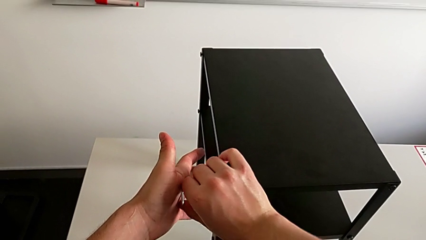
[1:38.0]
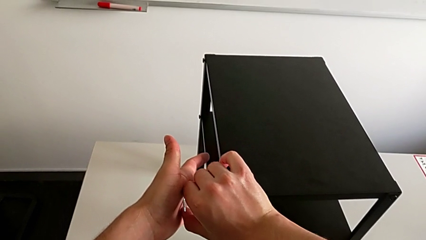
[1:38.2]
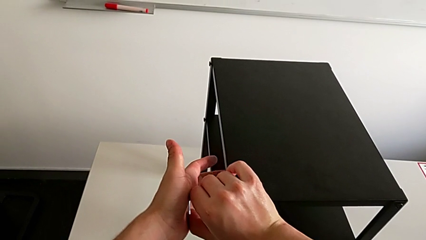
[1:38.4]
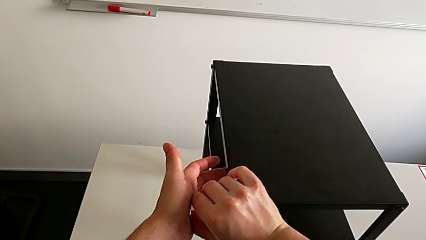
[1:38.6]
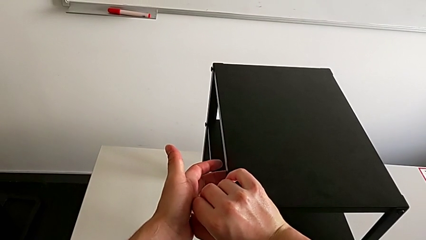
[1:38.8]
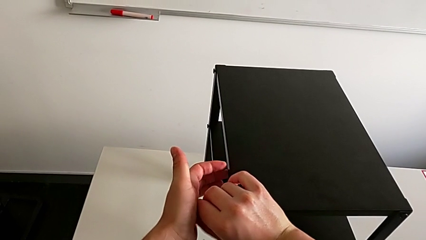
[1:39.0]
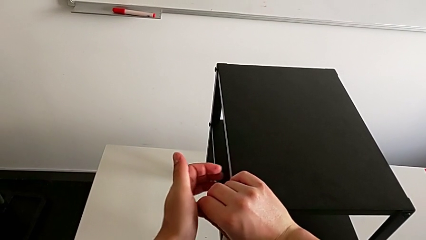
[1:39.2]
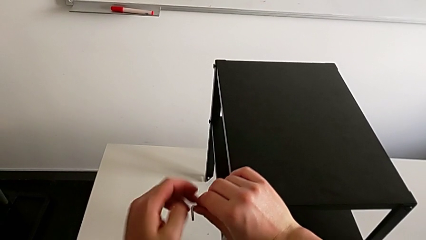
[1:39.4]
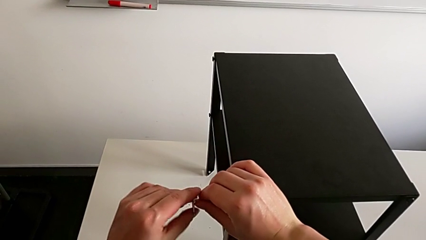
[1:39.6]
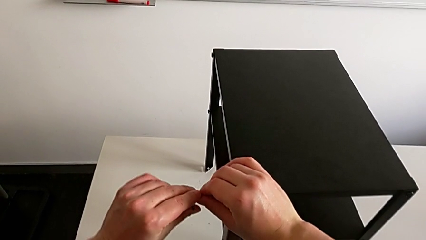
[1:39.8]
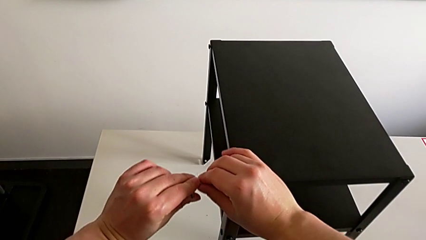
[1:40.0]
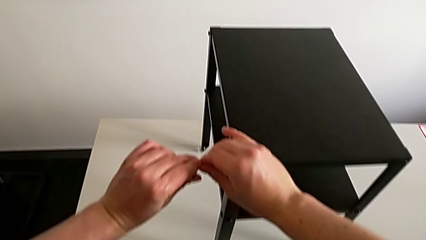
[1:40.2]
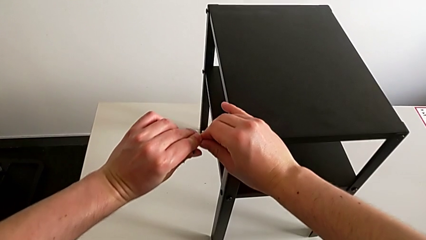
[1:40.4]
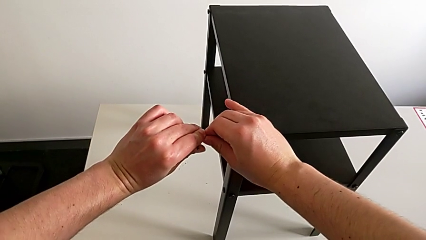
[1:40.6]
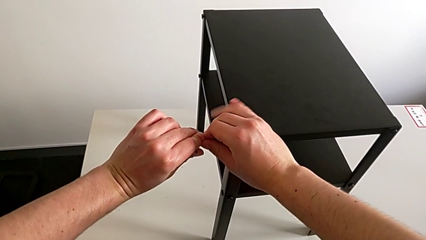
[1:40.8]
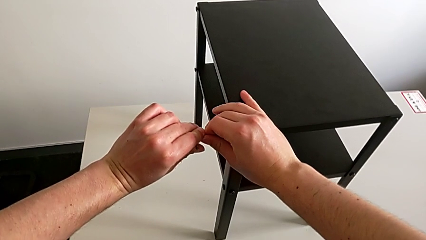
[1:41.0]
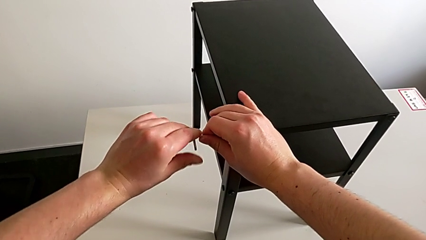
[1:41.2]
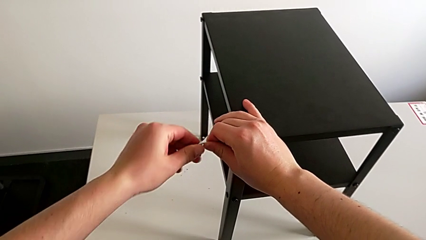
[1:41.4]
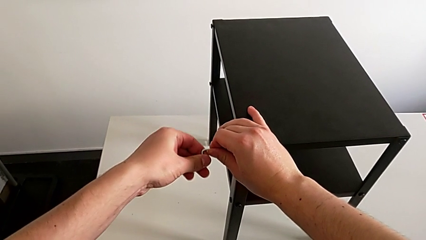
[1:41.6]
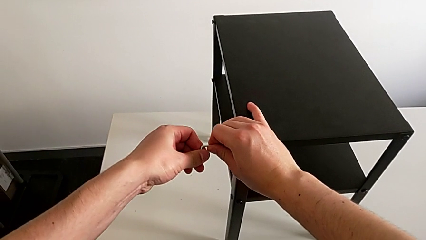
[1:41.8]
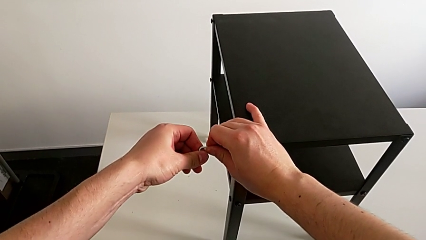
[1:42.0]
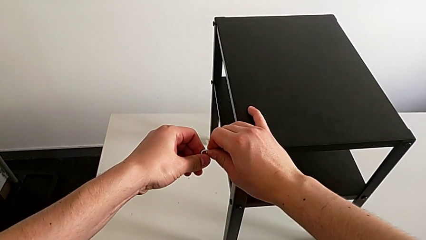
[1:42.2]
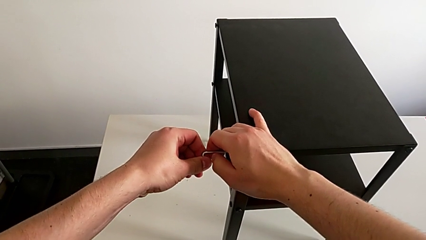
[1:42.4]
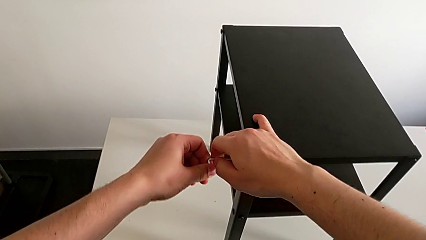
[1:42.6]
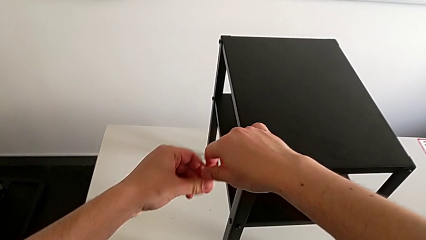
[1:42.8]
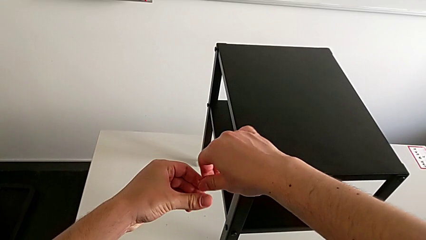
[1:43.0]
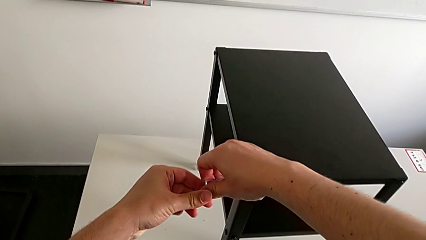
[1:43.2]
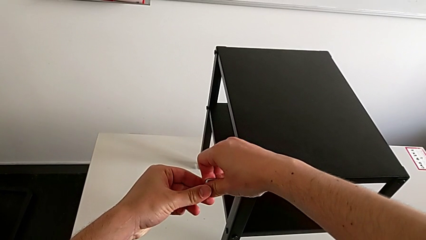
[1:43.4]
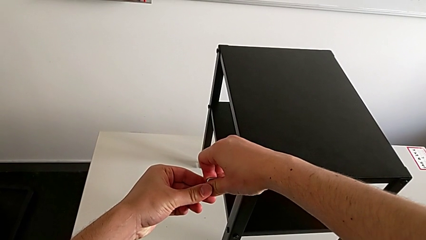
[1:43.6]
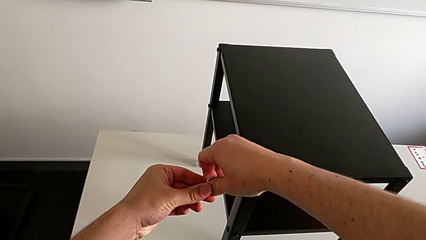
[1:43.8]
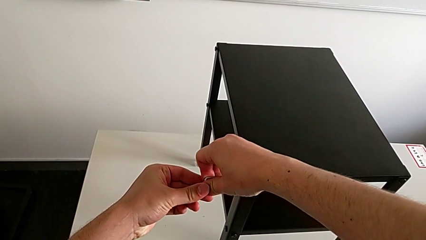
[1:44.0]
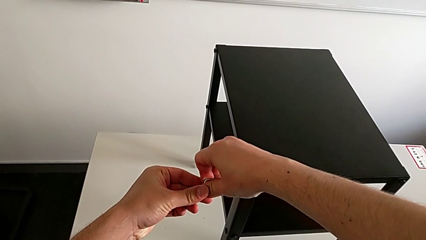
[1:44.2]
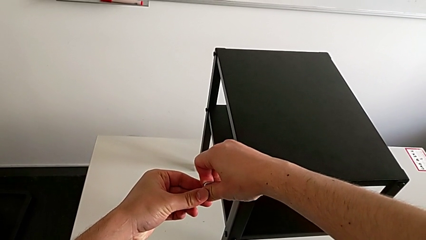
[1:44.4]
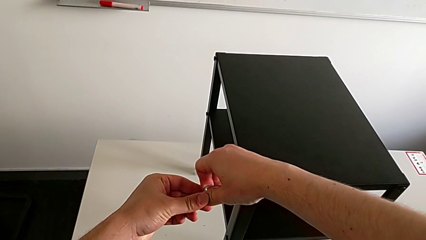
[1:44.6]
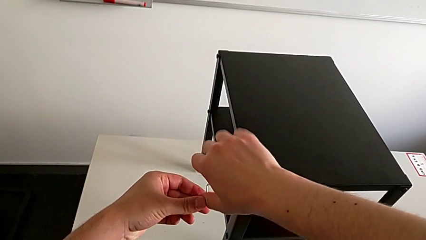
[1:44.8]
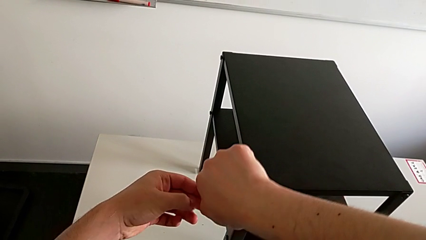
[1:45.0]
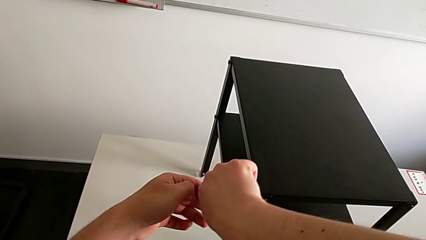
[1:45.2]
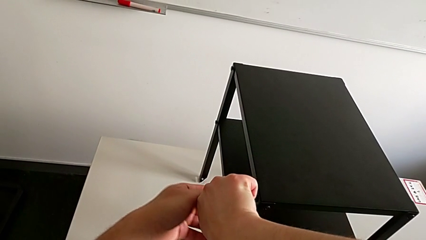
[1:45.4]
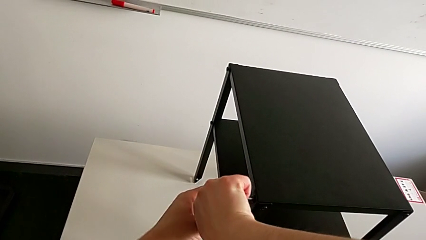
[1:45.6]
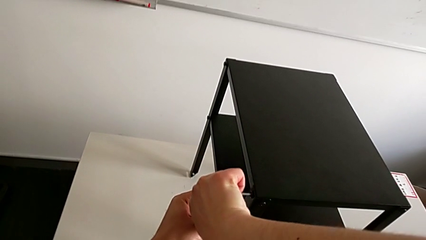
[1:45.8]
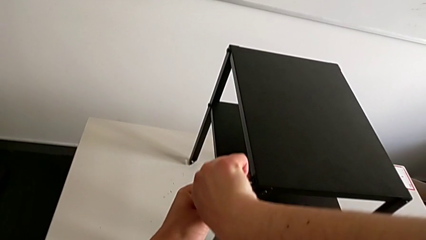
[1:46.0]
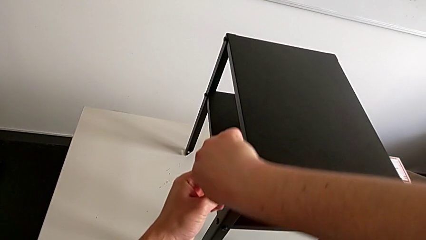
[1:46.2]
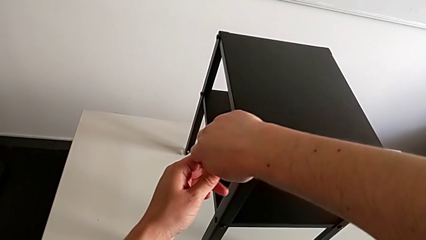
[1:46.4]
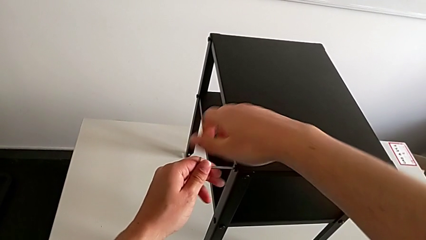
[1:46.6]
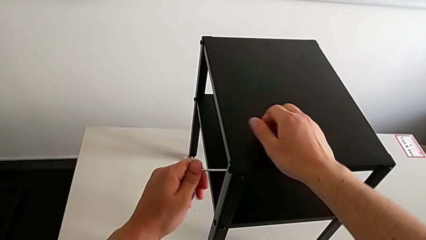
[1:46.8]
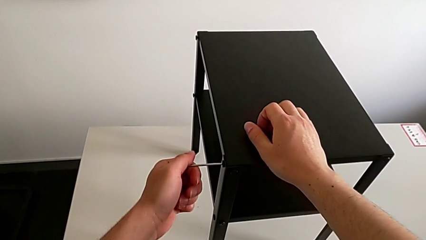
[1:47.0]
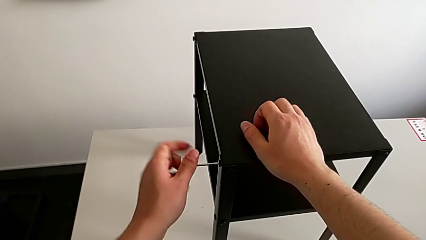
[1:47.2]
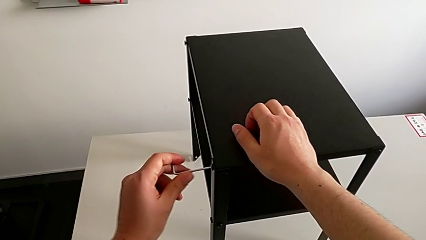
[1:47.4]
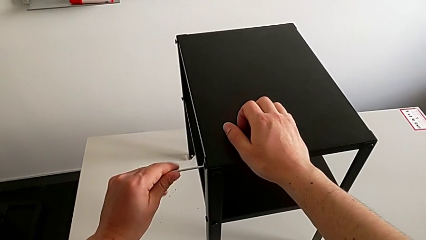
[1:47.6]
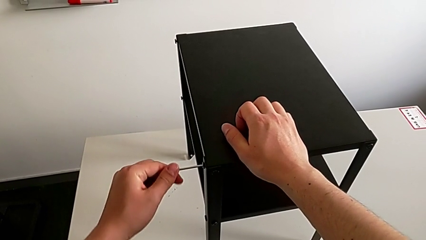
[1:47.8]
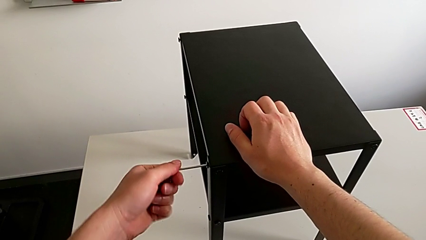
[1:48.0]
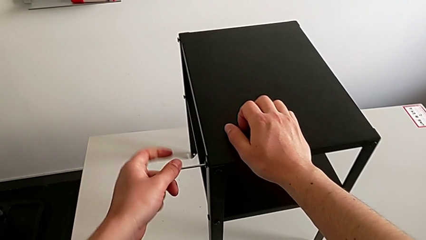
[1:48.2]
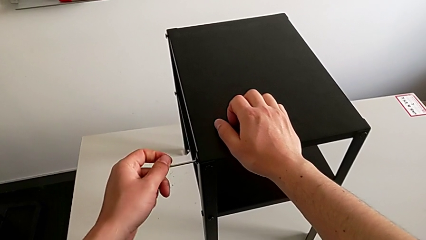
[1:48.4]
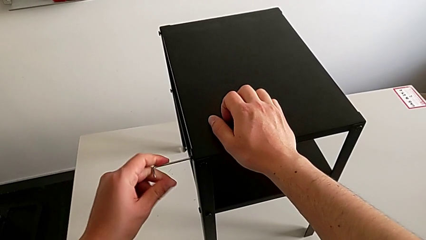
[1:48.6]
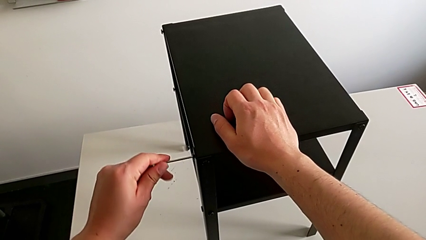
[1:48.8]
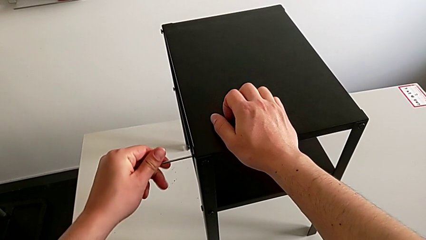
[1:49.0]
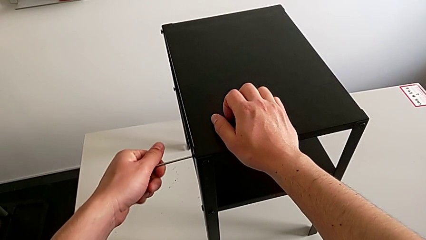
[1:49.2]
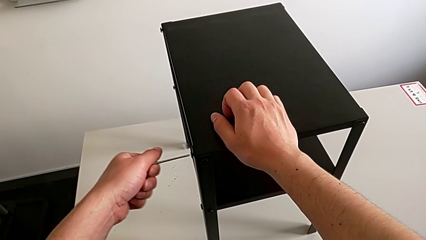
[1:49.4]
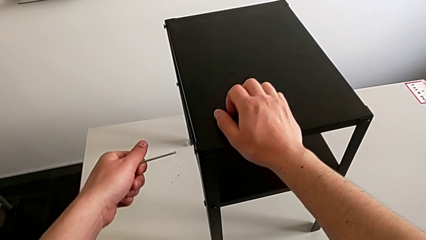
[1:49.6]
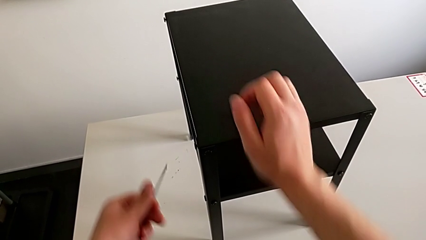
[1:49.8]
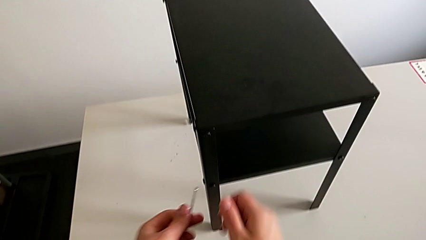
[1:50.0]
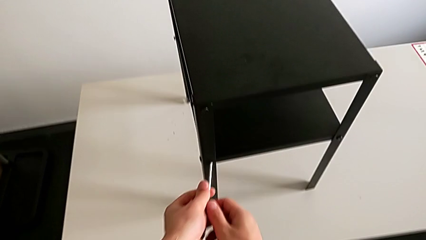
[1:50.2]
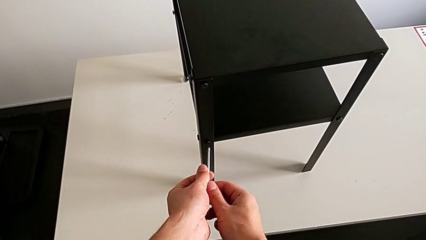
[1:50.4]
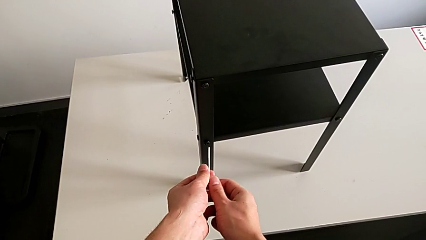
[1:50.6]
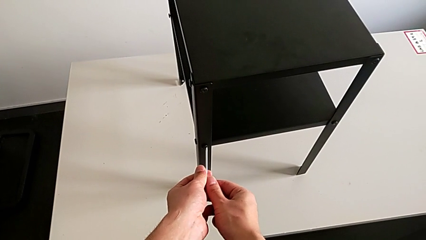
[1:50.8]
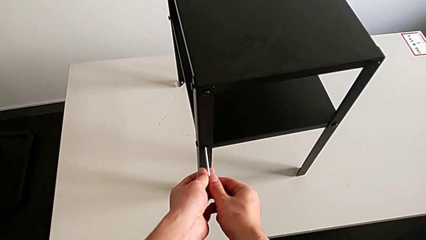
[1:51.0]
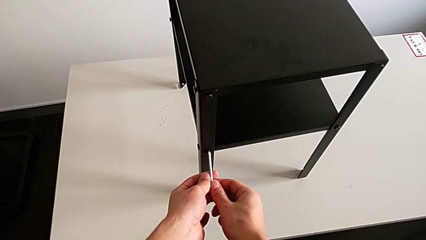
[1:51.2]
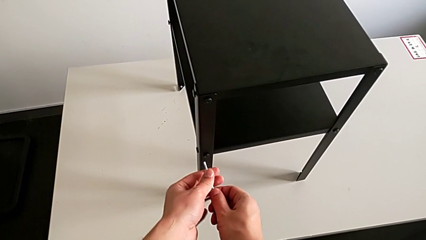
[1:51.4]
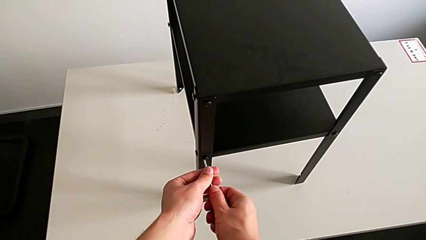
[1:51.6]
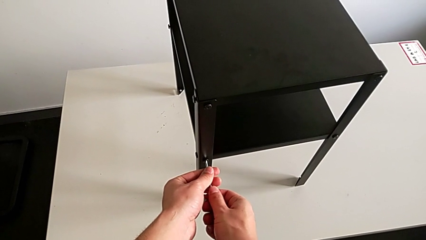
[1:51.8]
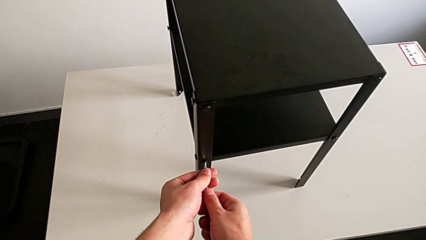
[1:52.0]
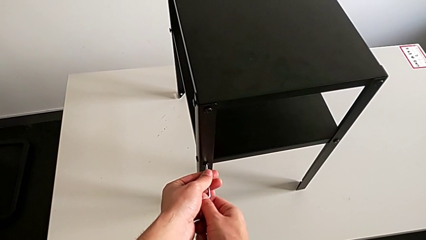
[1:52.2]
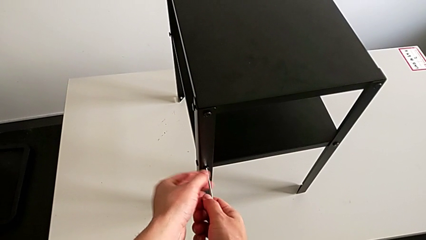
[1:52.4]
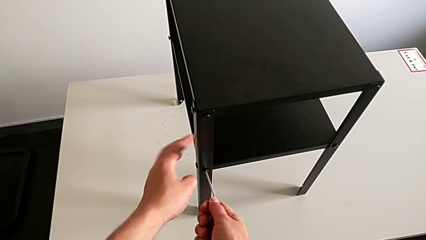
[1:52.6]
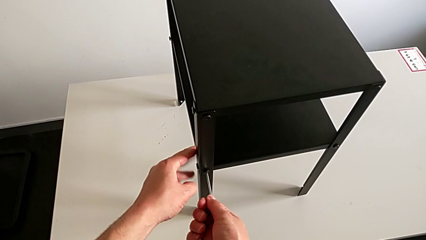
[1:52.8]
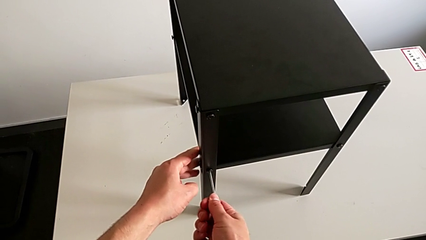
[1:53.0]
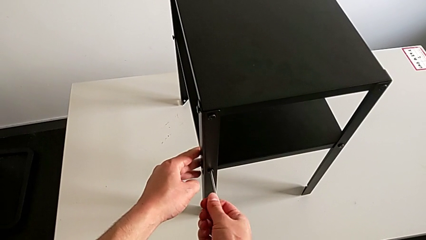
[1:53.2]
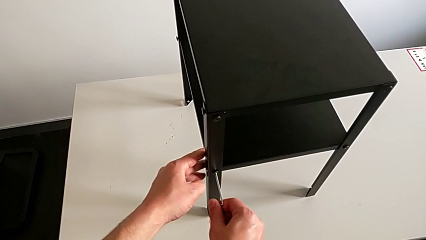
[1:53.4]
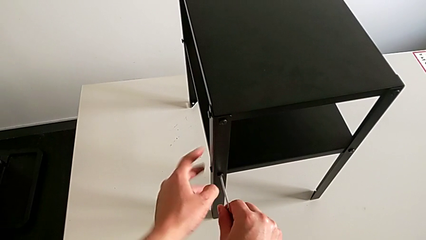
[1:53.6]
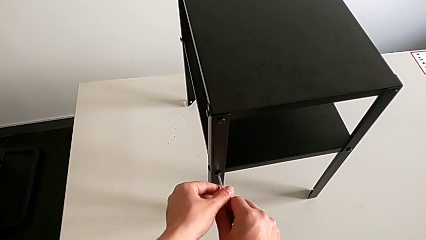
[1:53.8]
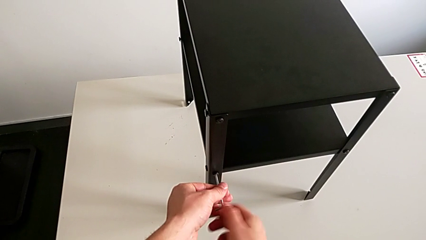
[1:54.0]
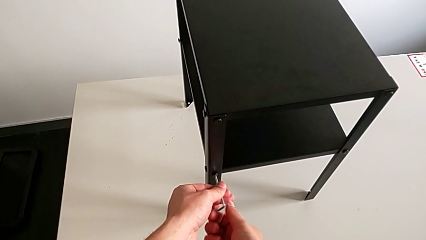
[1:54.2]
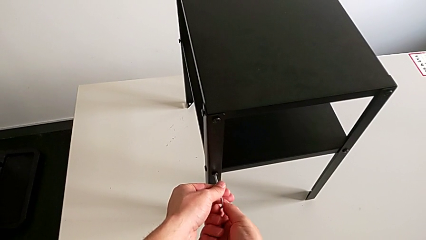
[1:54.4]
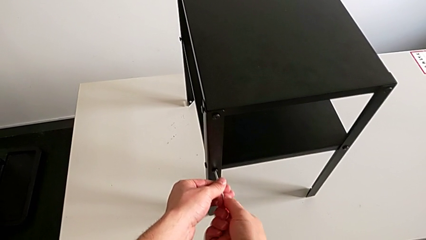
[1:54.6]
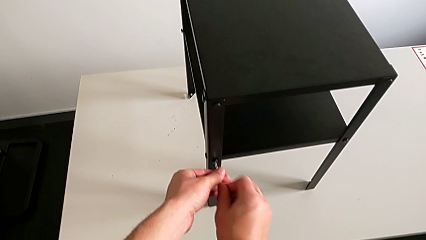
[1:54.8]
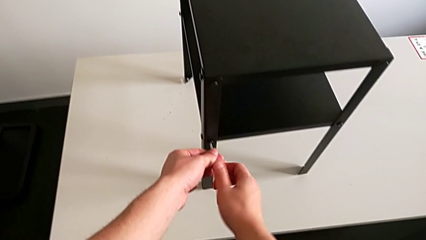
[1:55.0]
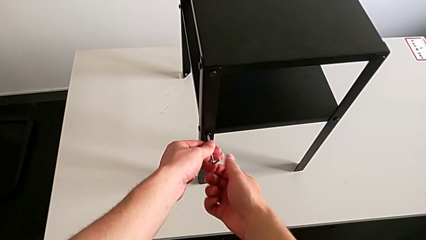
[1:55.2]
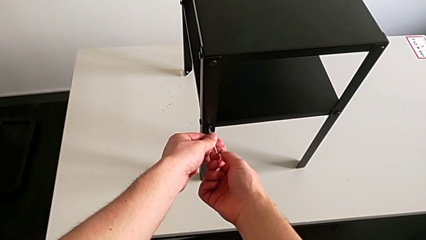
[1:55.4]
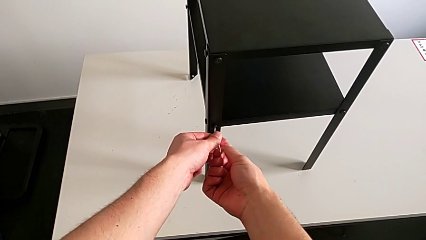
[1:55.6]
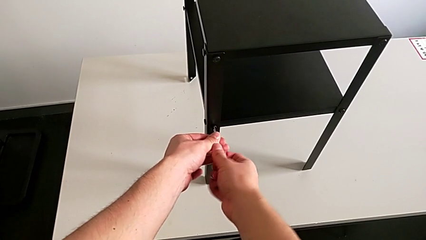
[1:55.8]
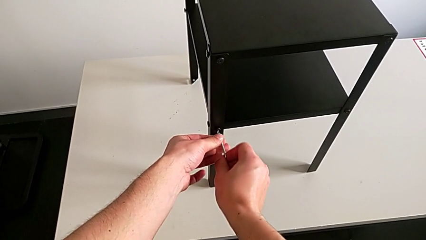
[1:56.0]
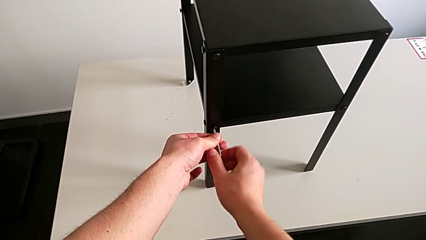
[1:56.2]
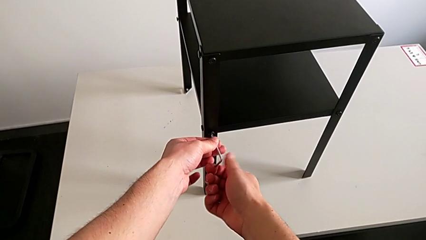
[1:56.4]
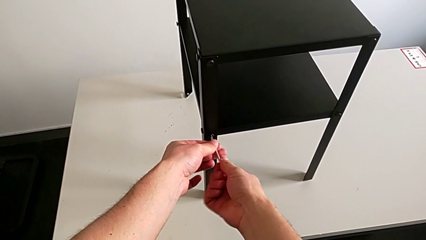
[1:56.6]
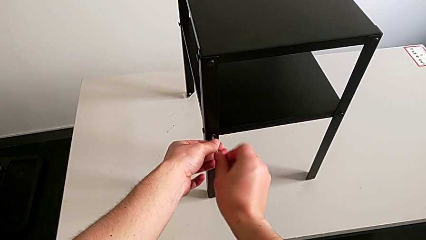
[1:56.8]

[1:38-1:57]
The camera wearer is loosening the hex socket head of the legs with an Allen wrench. They unscrew the hex socket head, withdraw the Allen wrench, approach the hex socket head, insert the Allen wrench and begin to unscrew the hex socket head.
